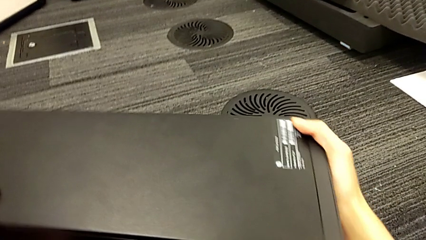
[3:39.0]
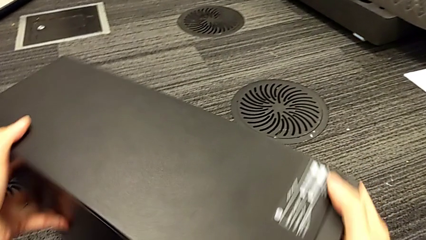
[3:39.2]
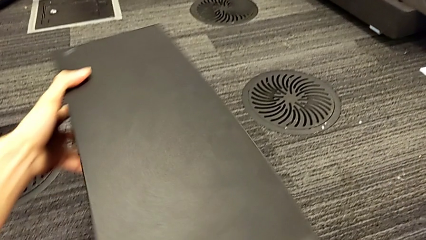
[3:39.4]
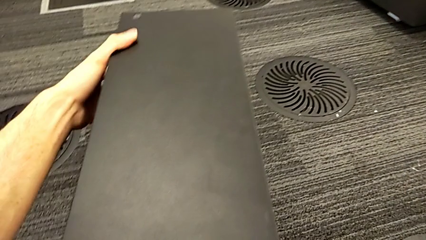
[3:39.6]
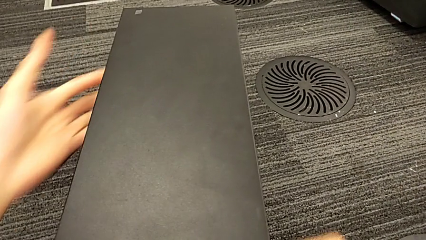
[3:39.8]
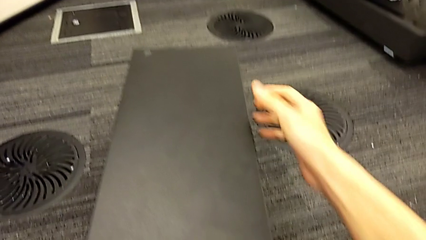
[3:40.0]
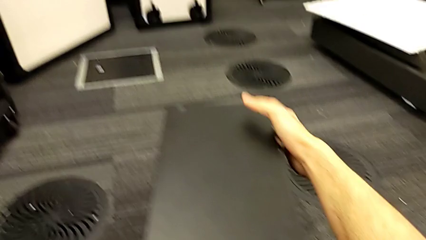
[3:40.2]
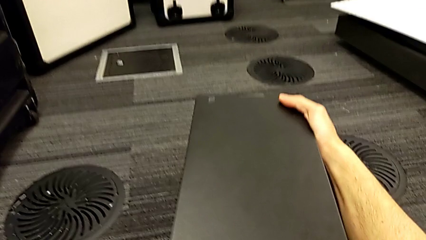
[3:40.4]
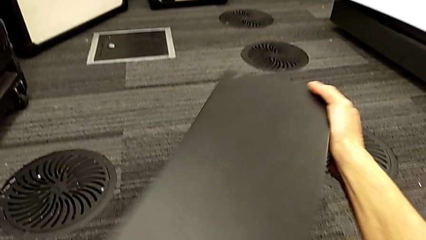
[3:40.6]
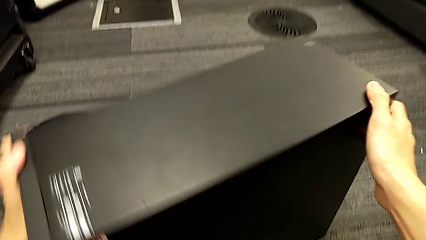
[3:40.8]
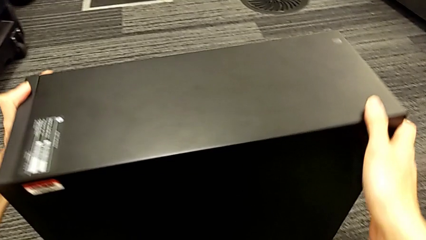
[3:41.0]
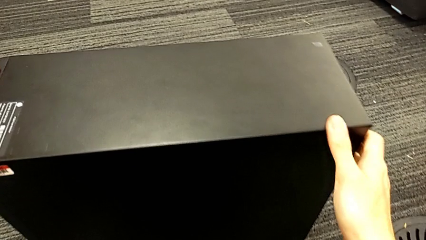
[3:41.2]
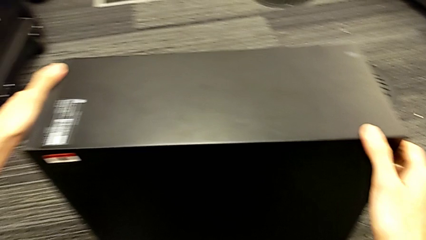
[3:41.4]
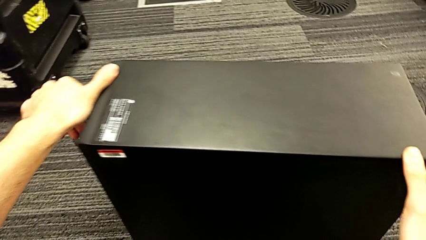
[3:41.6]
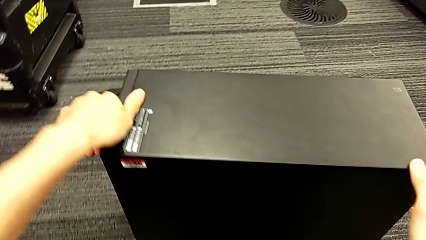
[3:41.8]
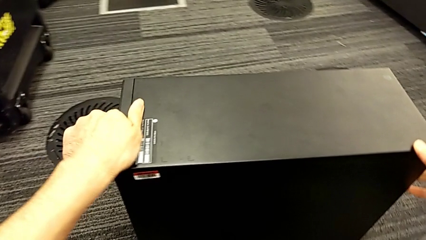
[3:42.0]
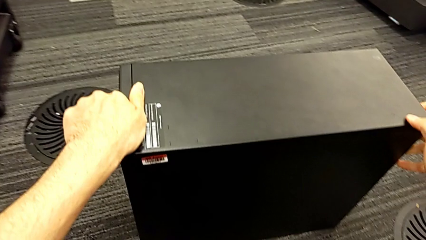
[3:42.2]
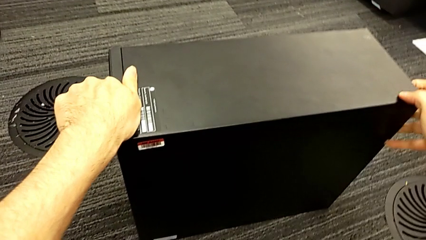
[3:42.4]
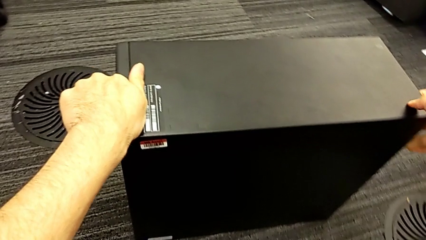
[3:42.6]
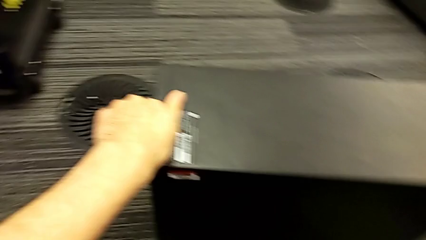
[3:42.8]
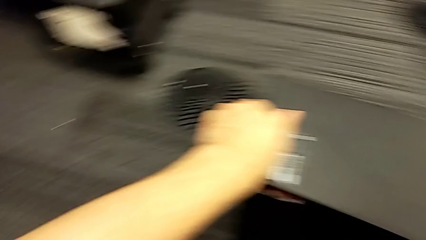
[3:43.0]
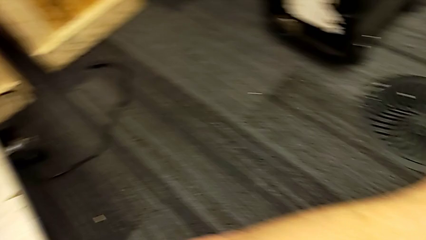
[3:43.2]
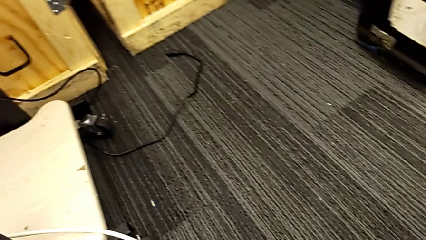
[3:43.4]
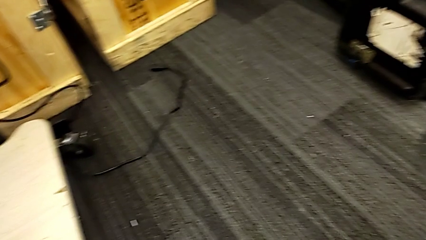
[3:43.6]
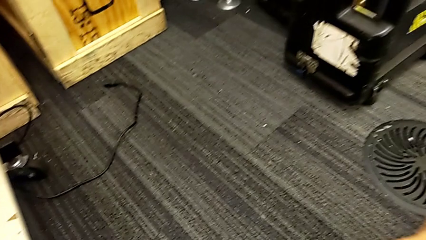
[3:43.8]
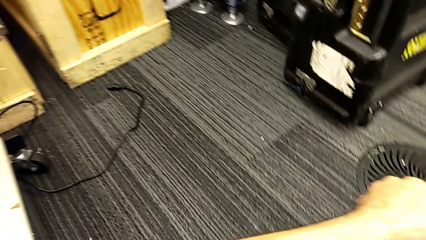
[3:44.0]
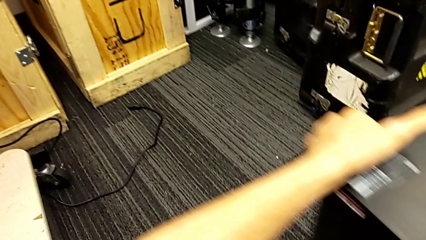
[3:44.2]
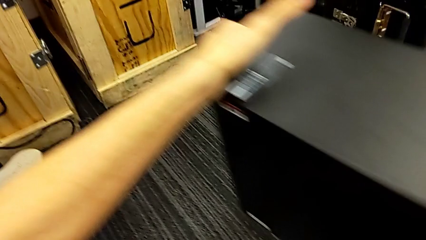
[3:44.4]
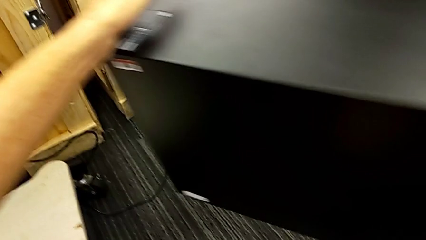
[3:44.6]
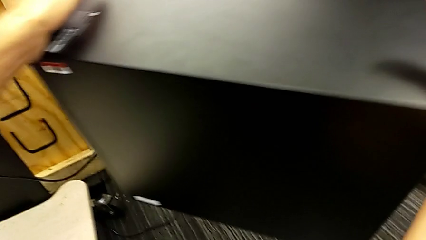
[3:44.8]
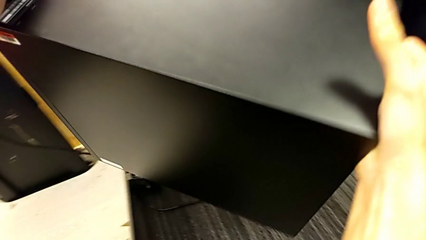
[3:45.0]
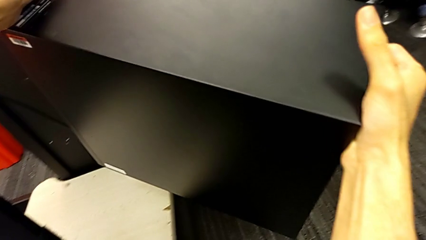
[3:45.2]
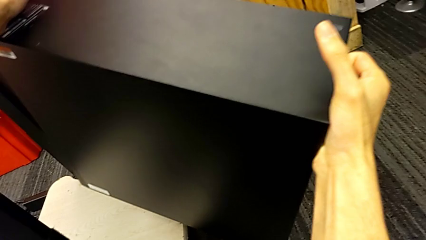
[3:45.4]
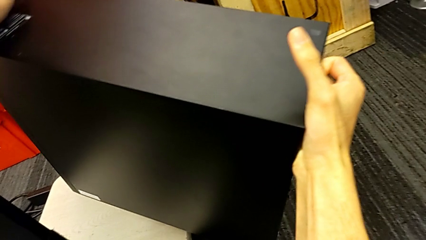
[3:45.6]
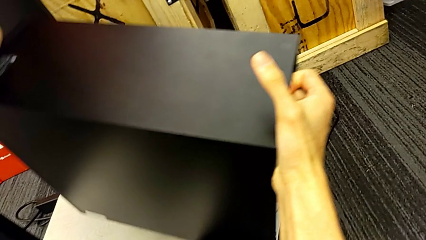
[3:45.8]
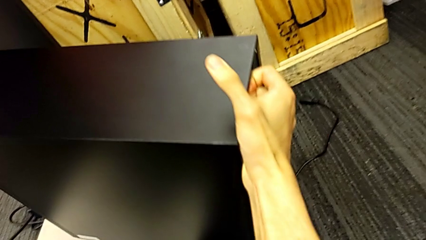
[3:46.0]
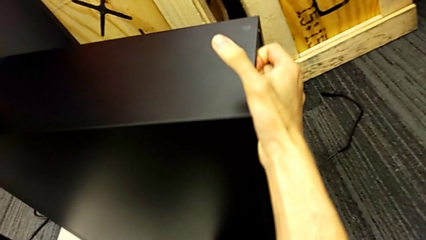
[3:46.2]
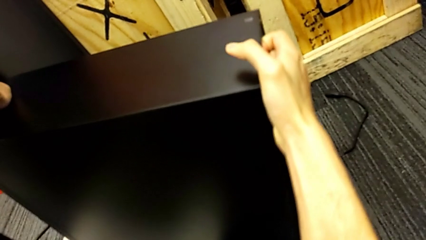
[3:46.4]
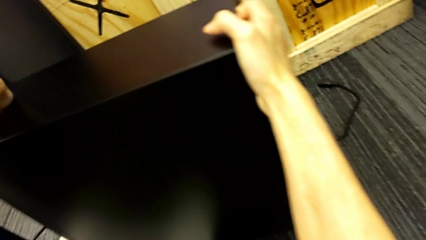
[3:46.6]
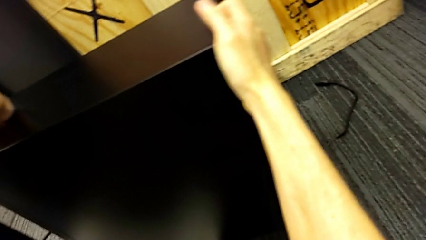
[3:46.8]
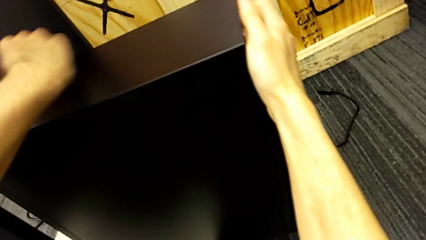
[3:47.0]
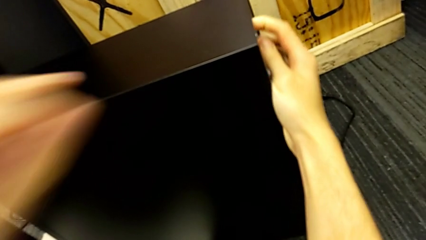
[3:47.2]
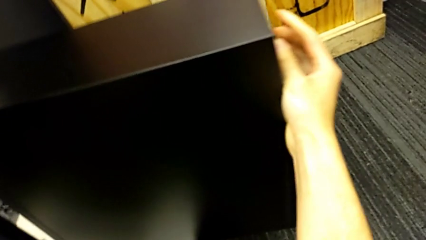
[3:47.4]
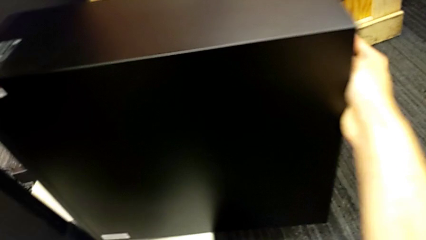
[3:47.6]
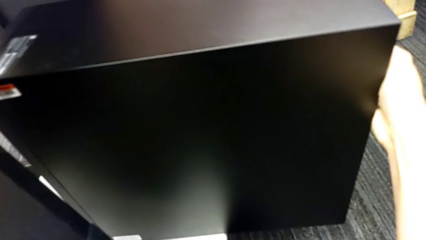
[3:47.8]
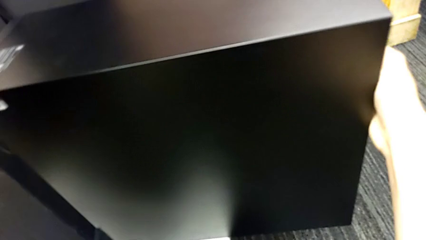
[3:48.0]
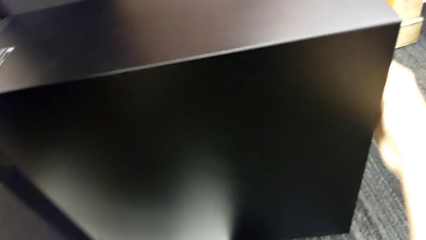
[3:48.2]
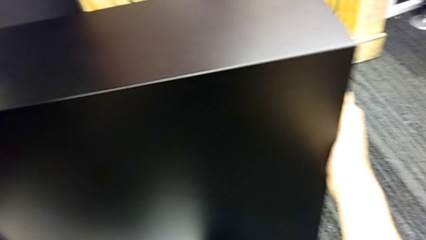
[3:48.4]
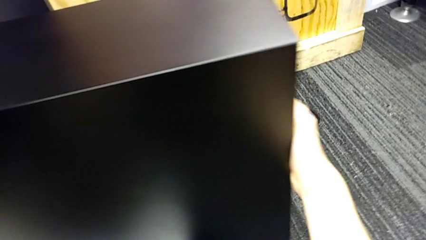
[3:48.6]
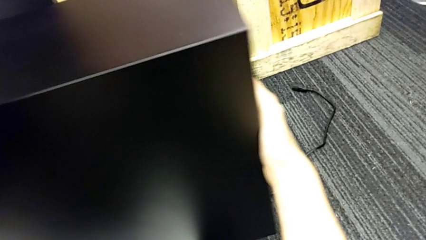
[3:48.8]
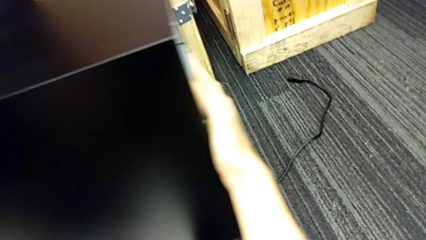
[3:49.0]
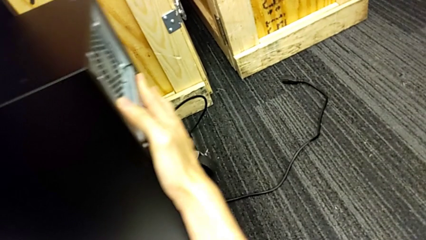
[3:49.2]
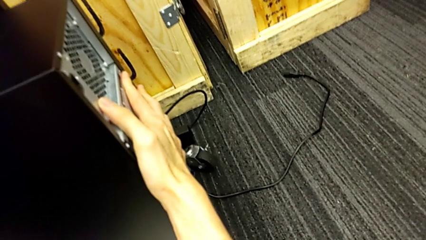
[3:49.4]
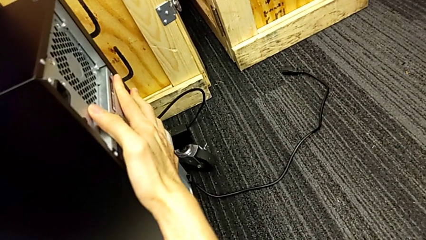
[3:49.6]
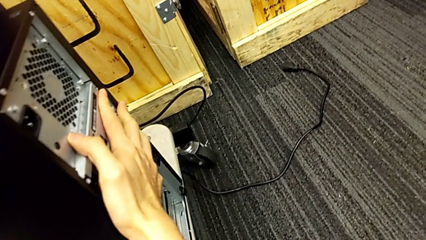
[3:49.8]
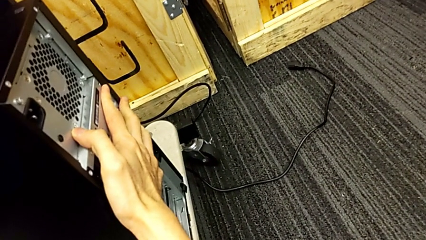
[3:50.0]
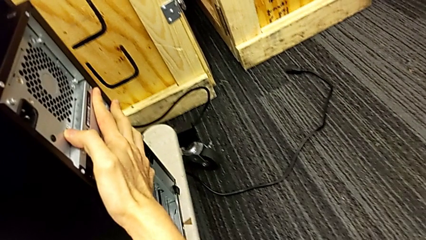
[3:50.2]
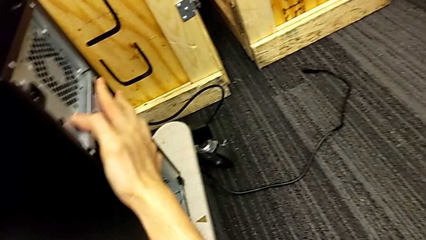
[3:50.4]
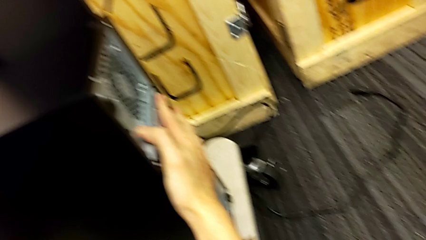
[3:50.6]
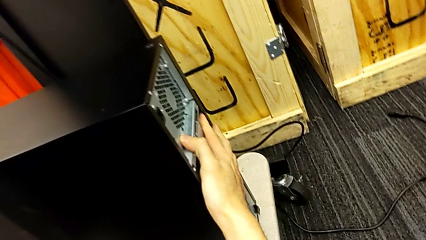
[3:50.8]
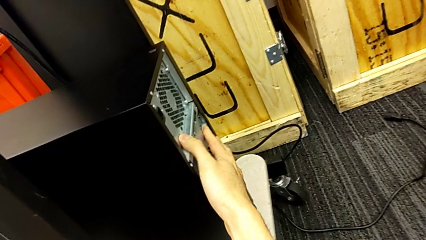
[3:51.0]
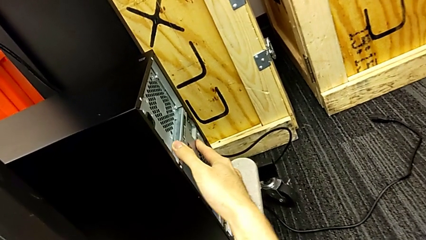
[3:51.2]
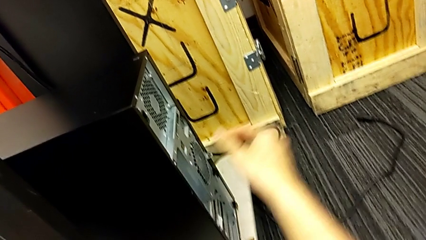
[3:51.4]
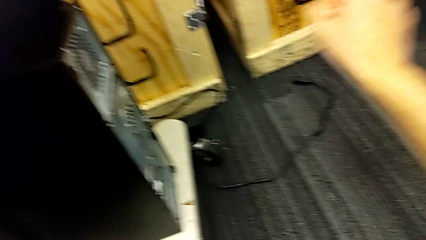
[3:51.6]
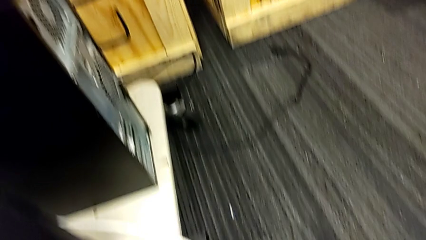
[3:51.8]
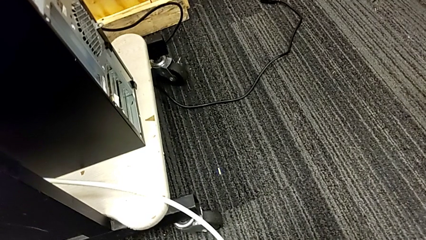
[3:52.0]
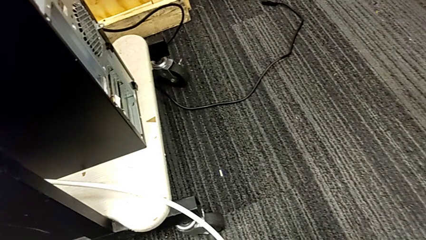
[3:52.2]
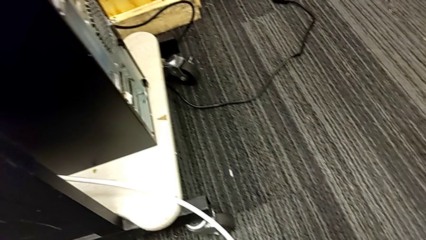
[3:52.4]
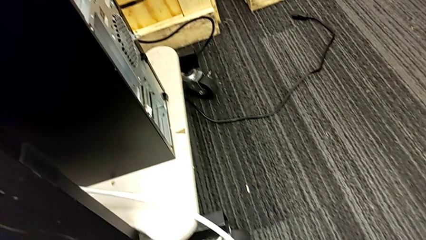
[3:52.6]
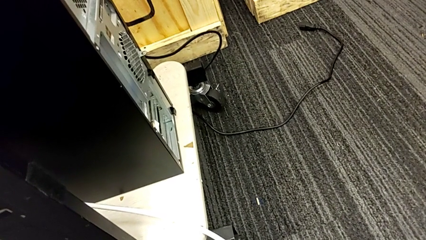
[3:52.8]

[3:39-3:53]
The camera wearer is returning the computer to its original place. They turn the computer tower and lift it.

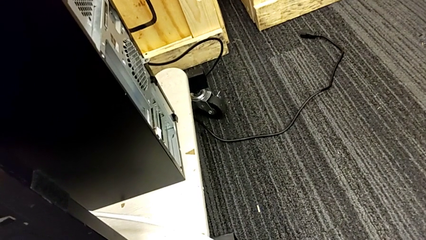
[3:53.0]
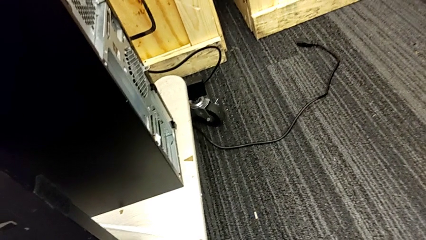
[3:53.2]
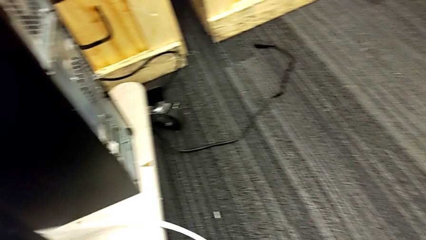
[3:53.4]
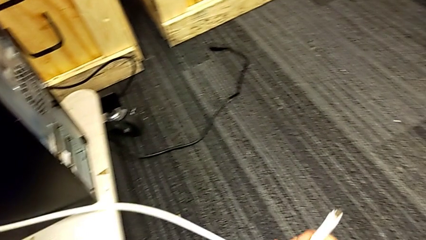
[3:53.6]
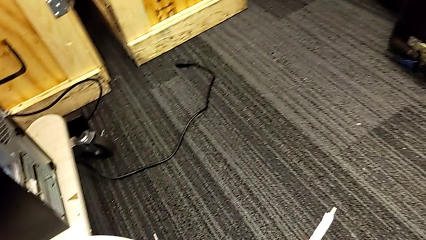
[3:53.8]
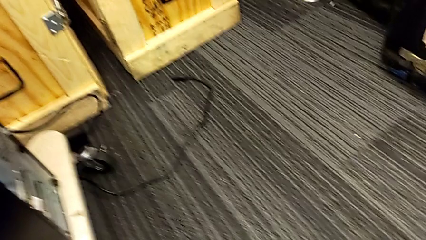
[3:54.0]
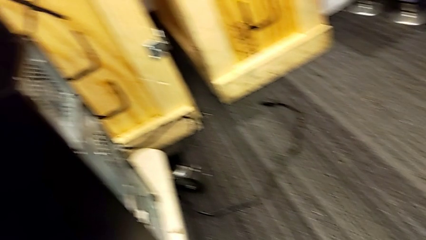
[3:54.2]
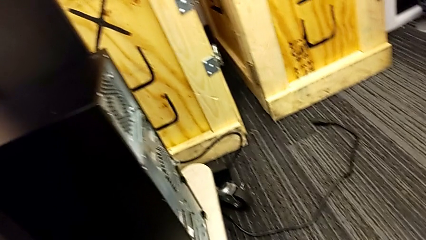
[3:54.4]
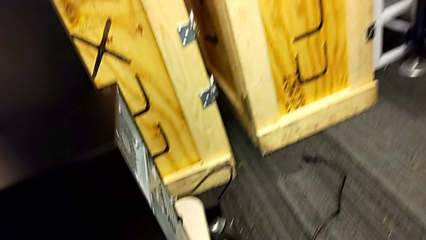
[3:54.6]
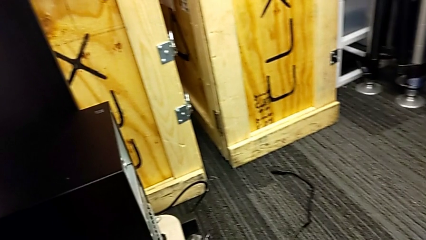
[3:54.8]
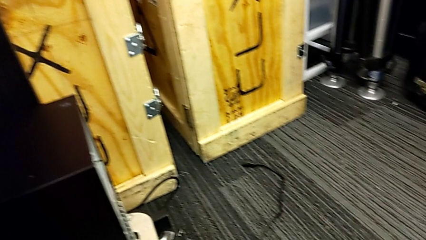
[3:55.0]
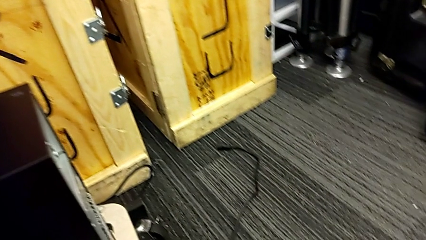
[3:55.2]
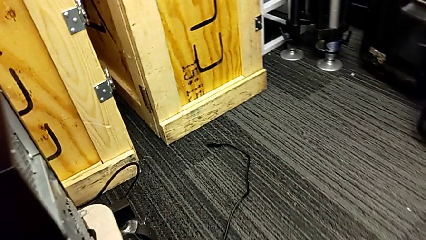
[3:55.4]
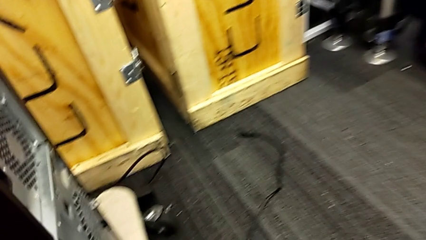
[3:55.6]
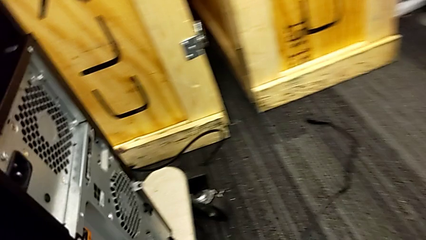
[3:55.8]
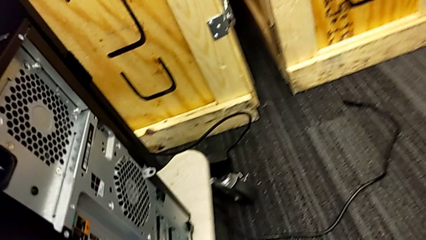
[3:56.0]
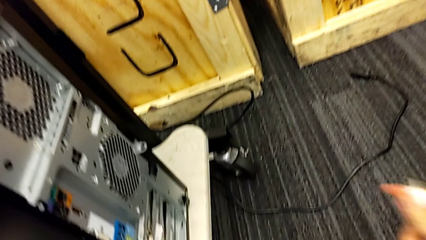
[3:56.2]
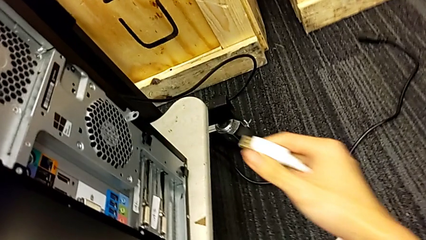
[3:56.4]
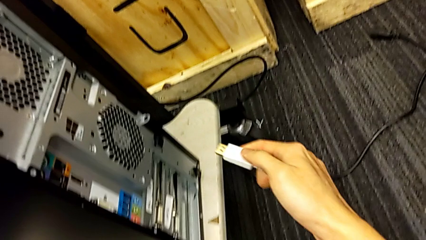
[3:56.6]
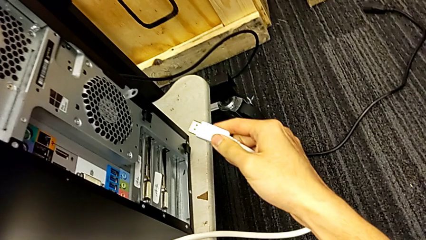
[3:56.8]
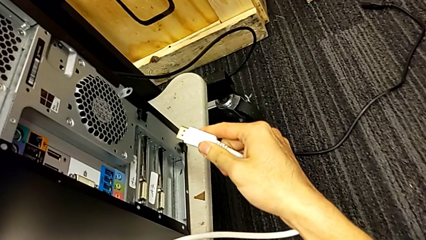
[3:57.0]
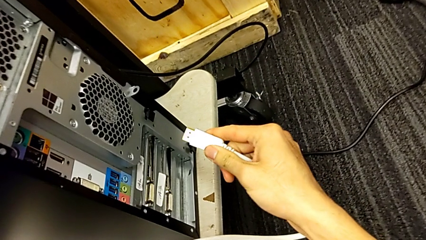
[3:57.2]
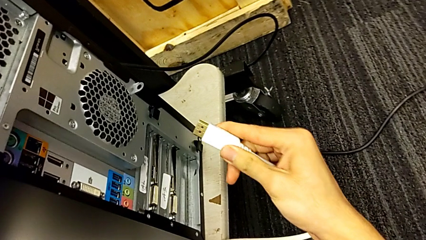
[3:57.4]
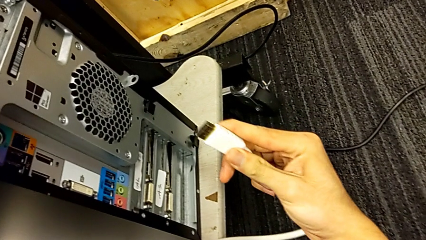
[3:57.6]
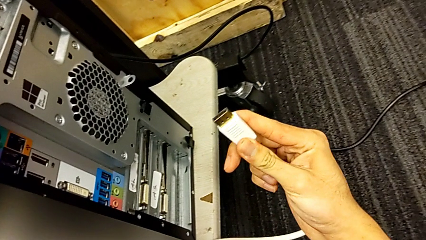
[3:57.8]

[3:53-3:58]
The camera wearer is plugging the HDMI cable and the power supply into the computer tower. They begin to assemble the HDMI cable.
